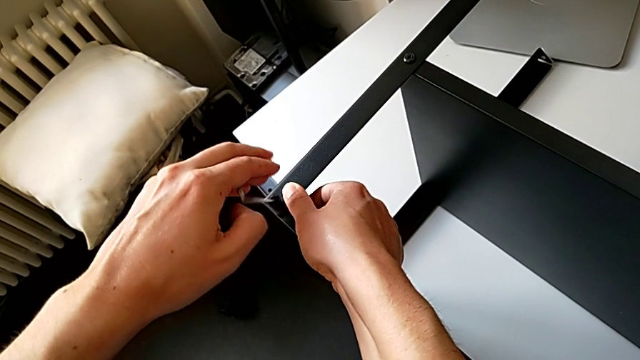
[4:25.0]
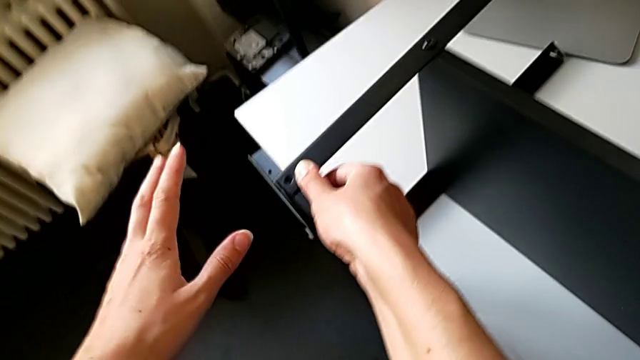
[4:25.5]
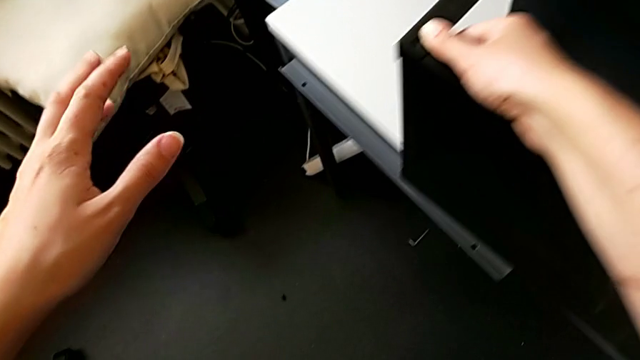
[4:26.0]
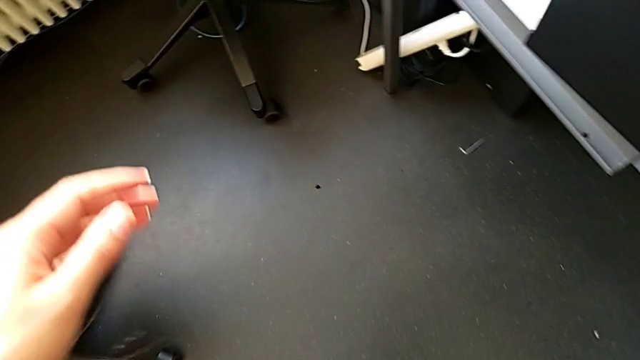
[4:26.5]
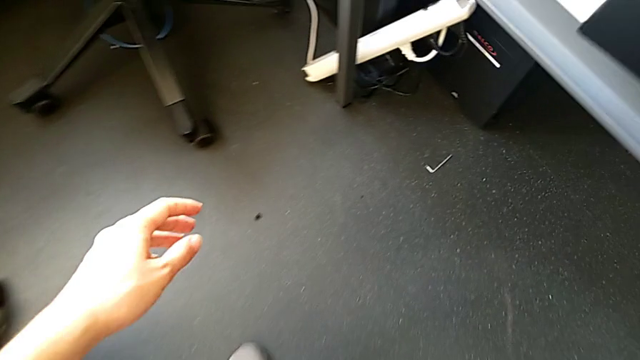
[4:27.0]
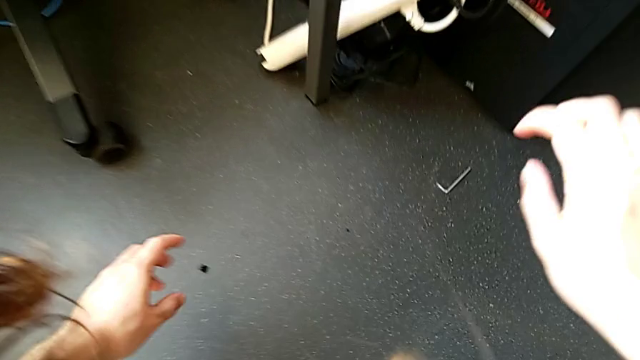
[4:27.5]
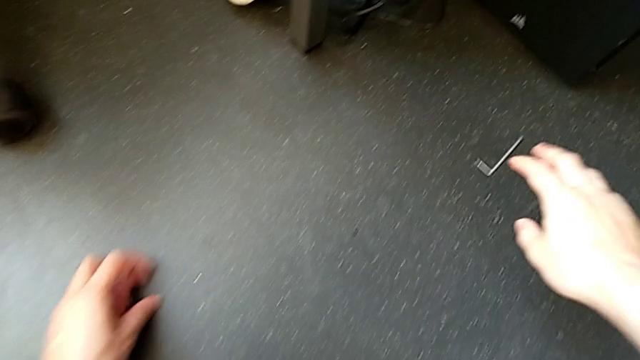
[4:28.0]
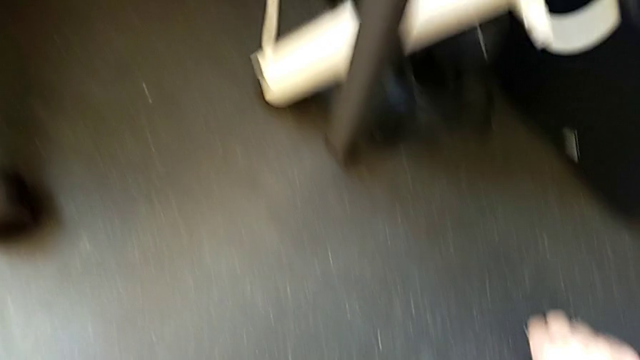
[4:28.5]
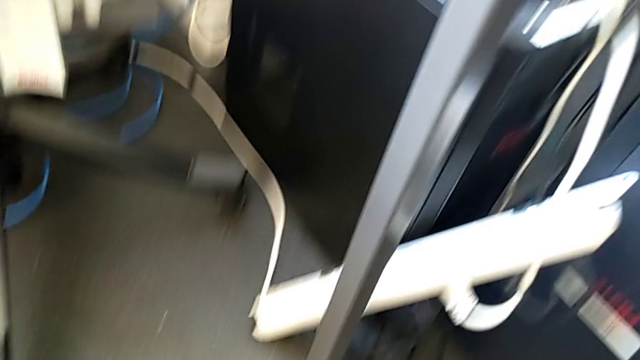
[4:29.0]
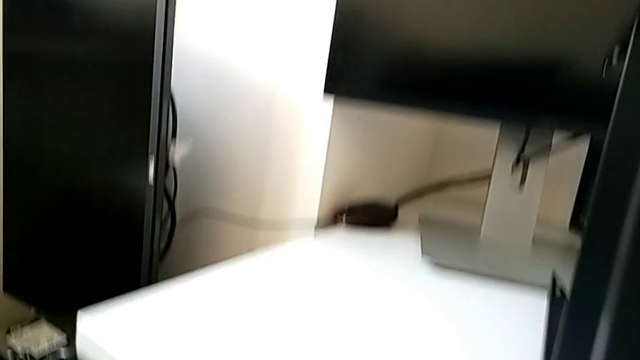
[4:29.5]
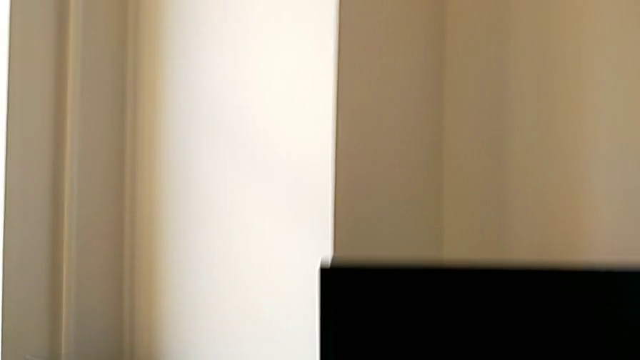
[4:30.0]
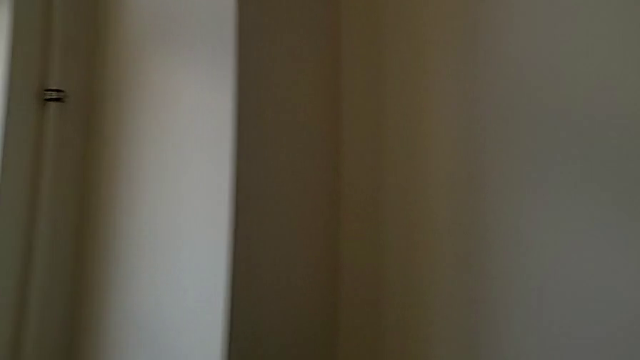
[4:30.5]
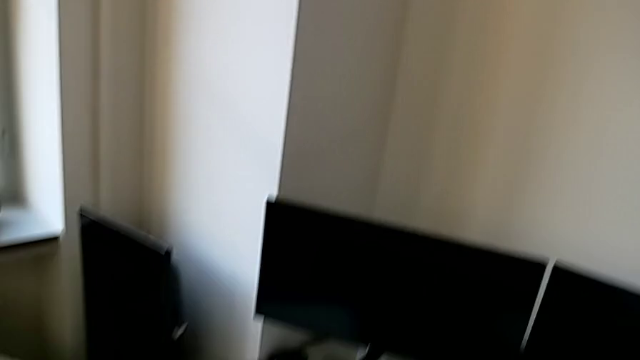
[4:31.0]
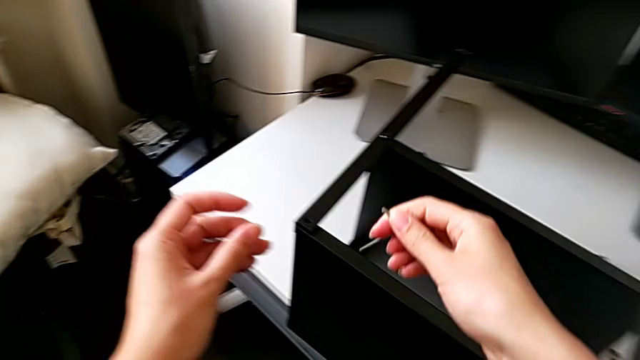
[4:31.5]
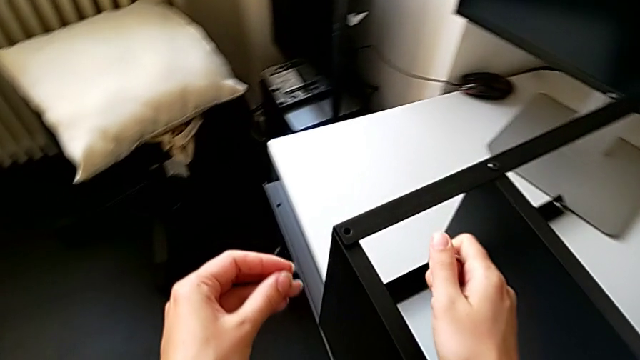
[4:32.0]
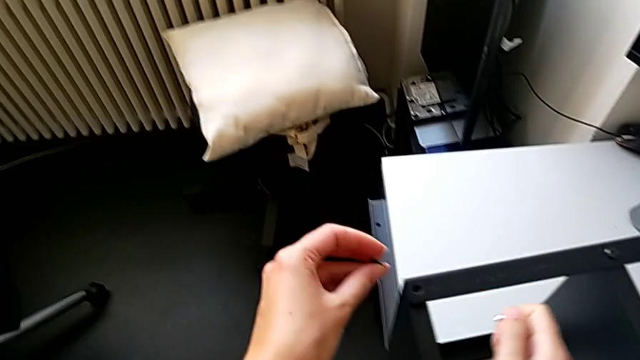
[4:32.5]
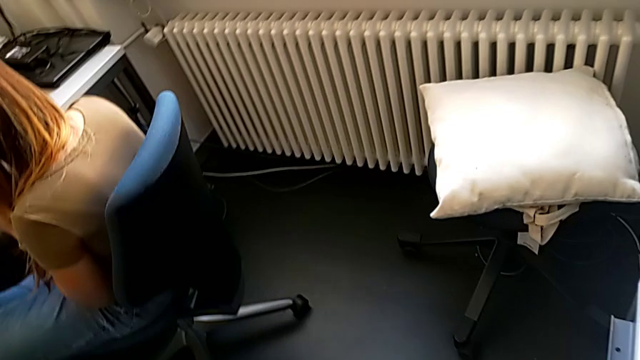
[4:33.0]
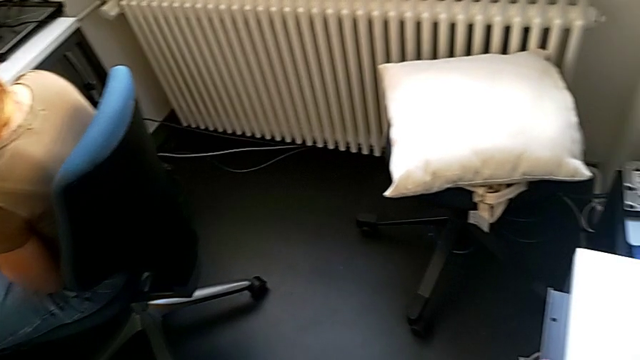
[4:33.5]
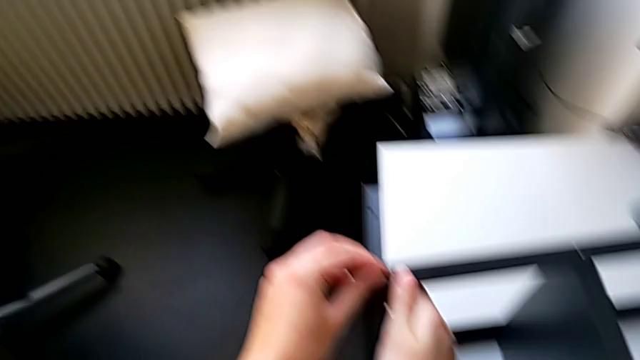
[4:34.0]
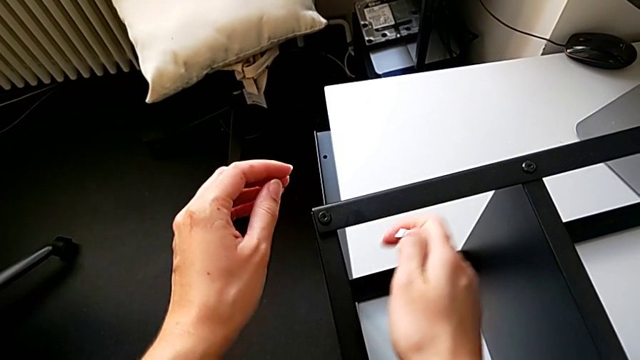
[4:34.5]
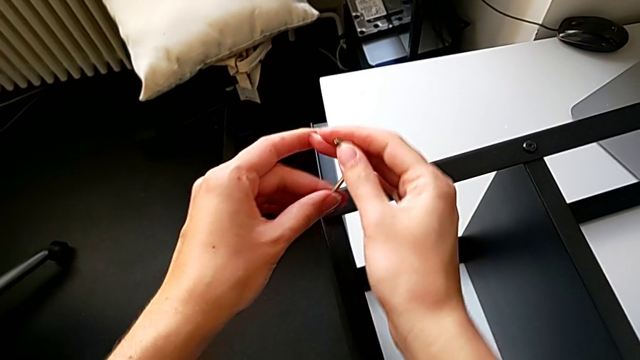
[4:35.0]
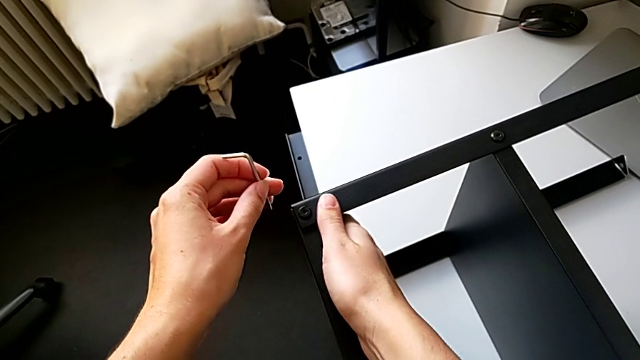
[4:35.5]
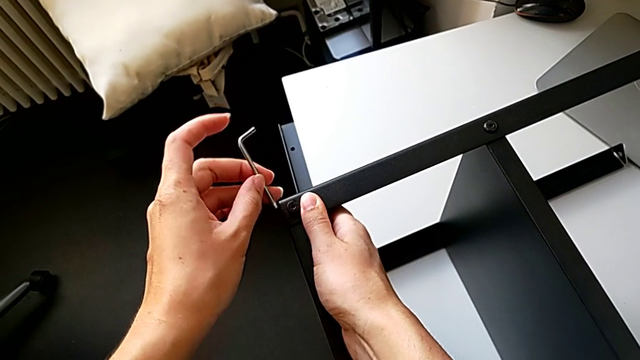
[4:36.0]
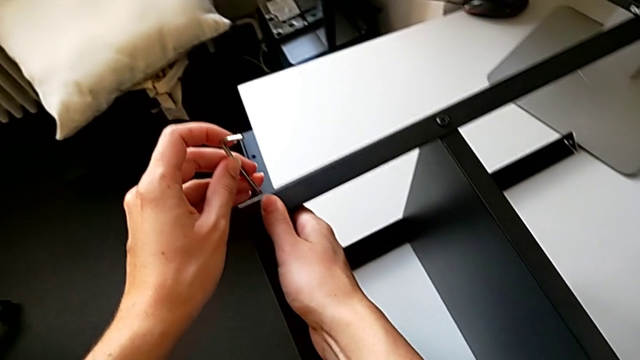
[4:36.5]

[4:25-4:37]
The camera wearer is screwing the fourth leg onto the top table. They wrongly drop the Allen wrench and the hex socket head onto the floor, approach the Allen wrench and the hex socket head, grab the Allen wrench and the hex socket head, approach the nightstand, insert the hex socket head, grab the Allen wrench and approach the hex socket head.

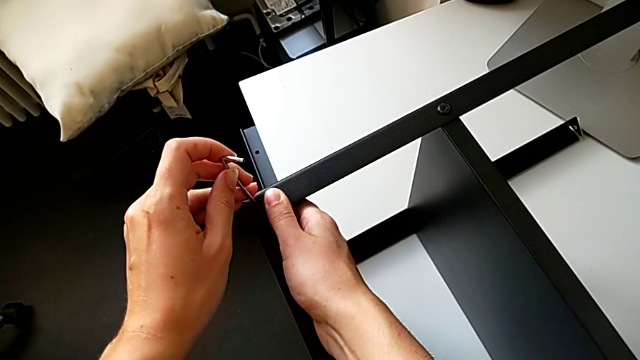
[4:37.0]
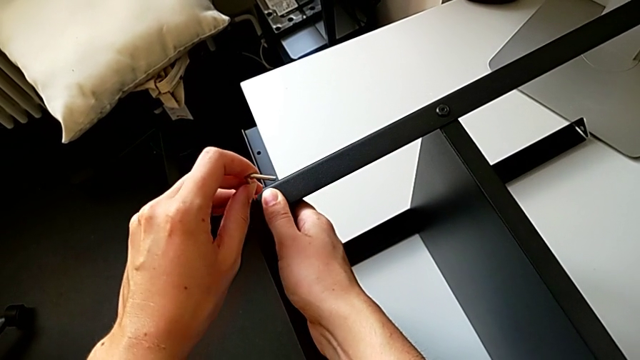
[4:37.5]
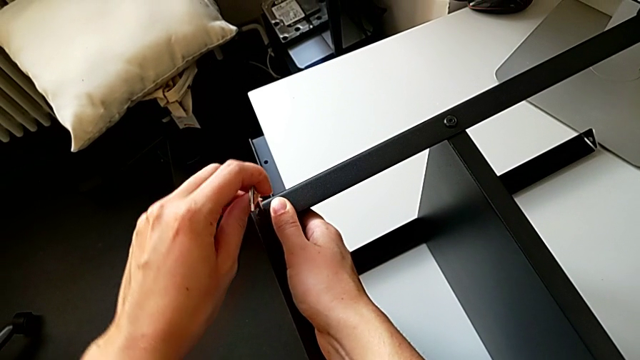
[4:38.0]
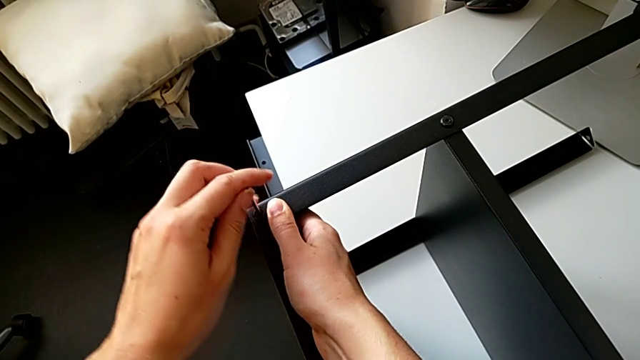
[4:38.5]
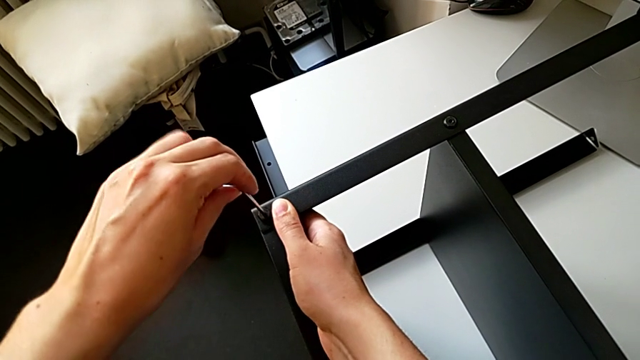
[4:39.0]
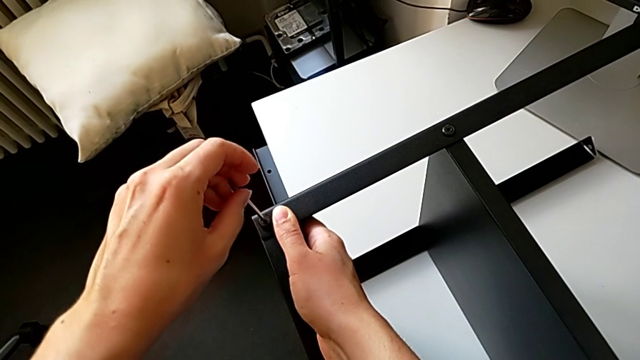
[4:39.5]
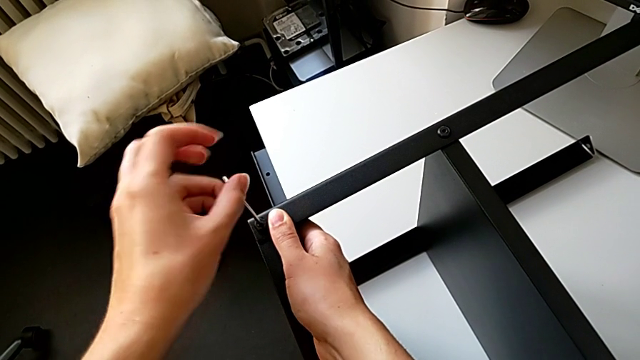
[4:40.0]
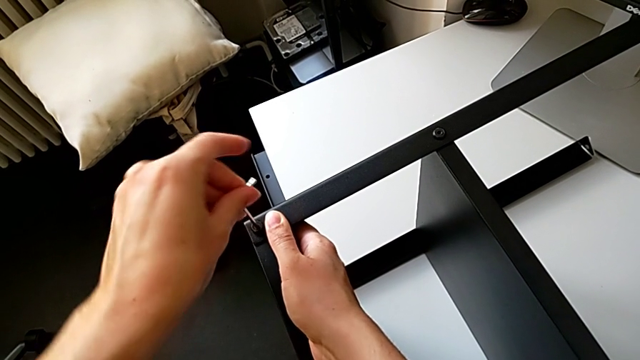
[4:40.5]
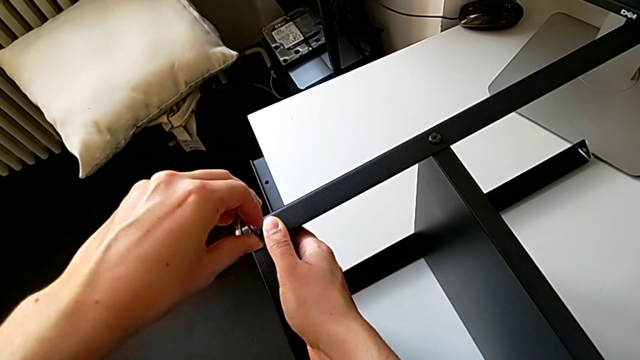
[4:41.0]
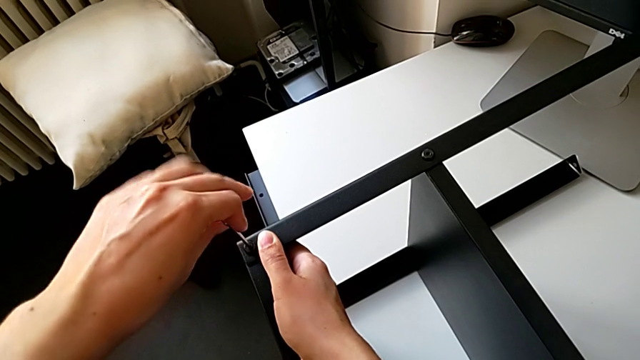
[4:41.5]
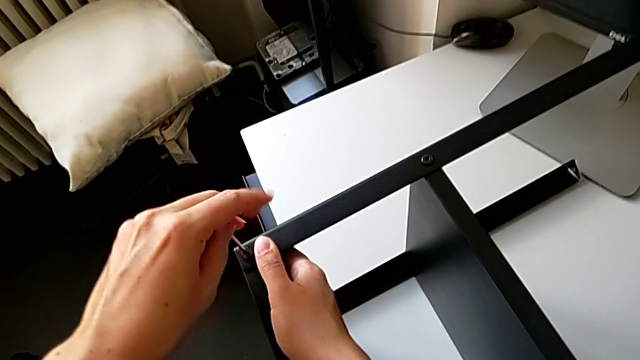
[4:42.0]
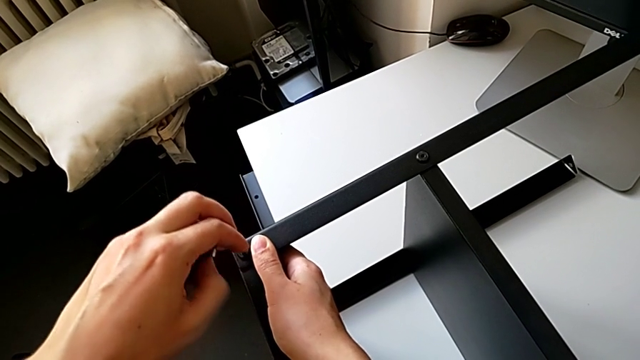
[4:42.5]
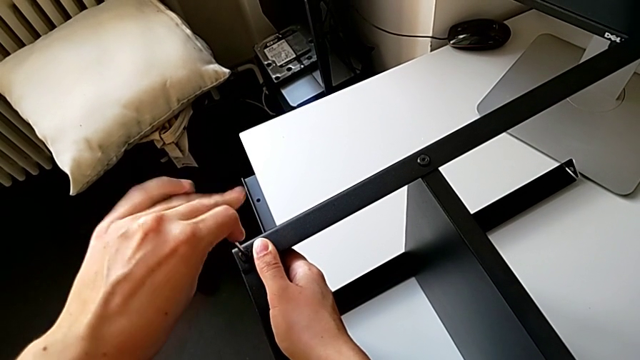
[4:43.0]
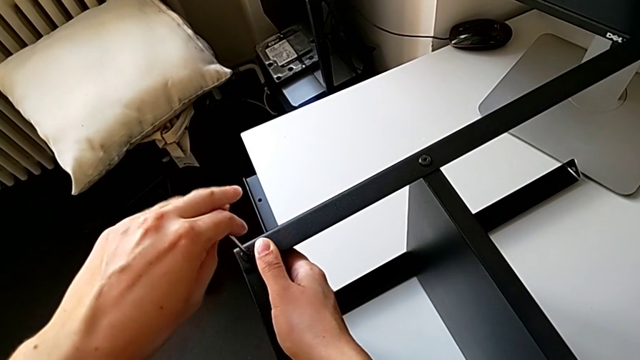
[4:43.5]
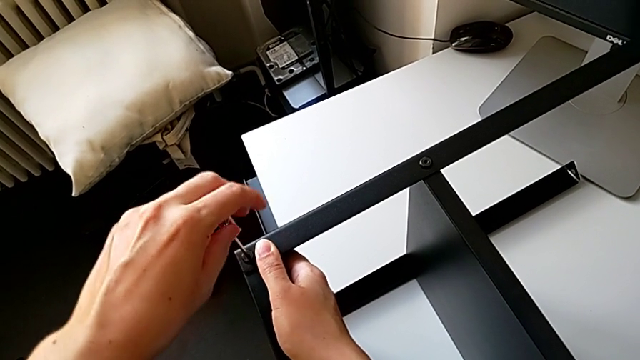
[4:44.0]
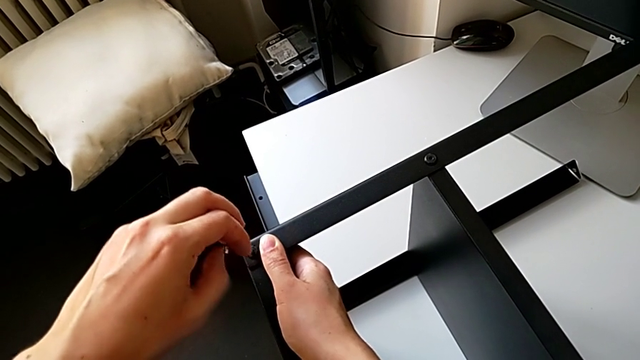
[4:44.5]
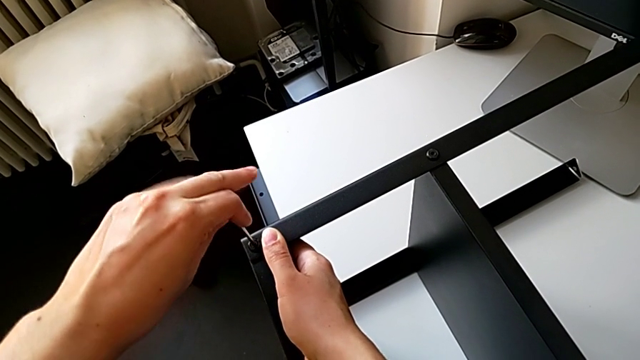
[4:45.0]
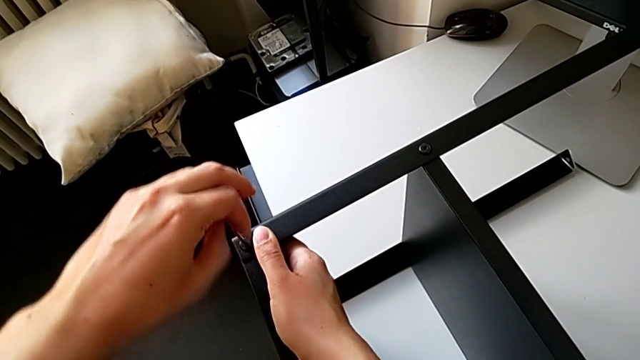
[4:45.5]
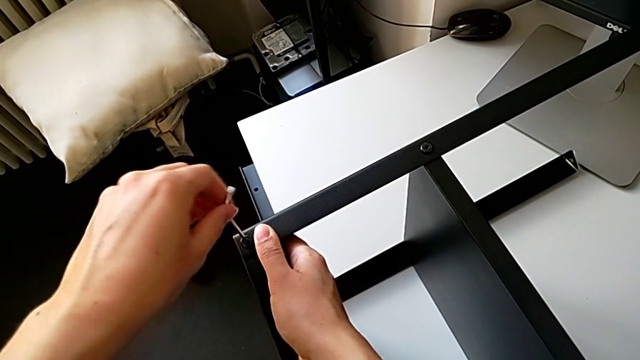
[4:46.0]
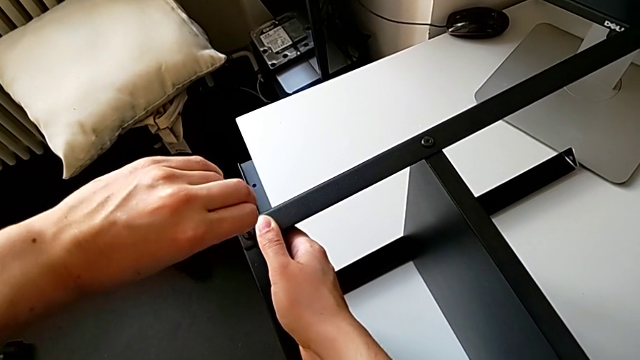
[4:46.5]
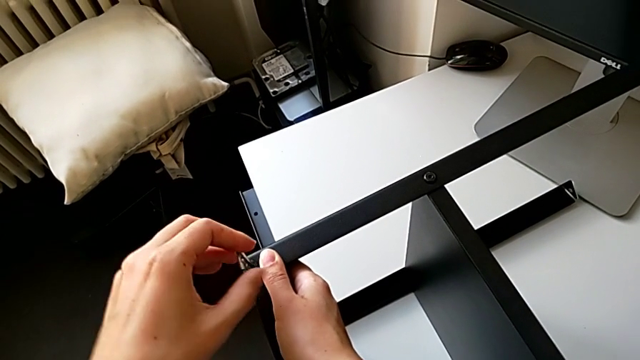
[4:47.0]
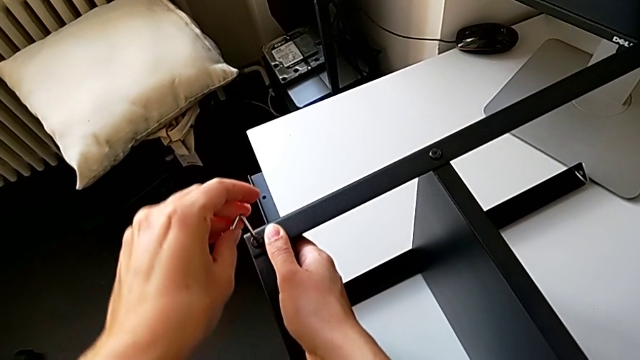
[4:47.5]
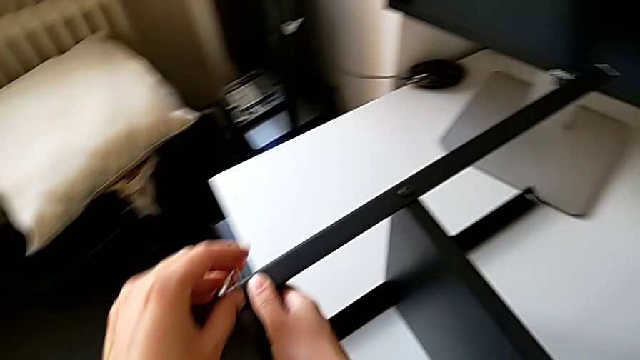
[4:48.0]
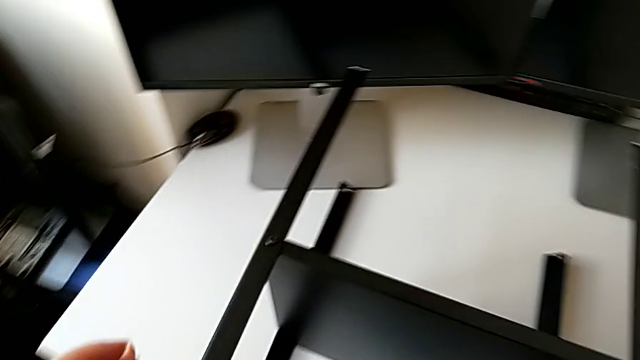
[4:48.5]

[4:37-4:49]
The camera wearer is screwing the fourth leg onto the top table. They insert the Allen wrench, screw the hex socket head and withdraw the Allen wrench.
